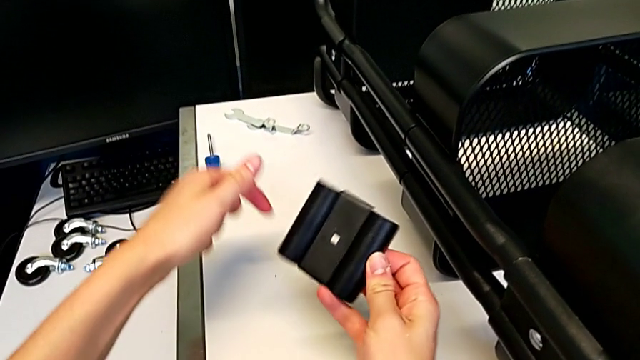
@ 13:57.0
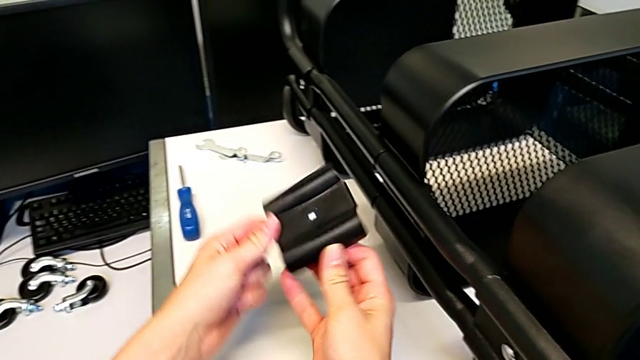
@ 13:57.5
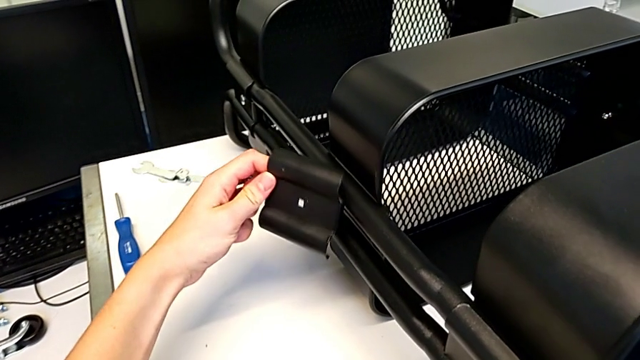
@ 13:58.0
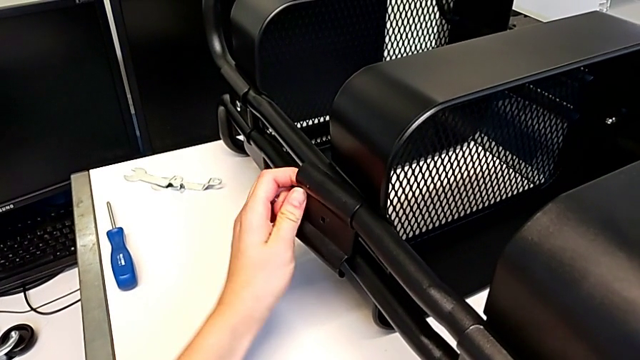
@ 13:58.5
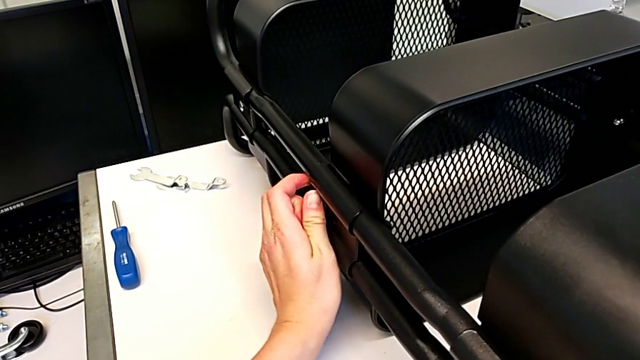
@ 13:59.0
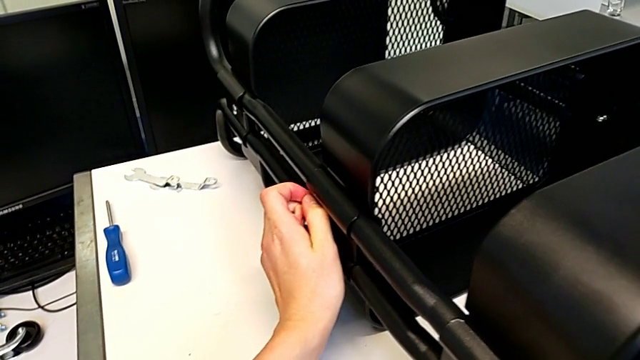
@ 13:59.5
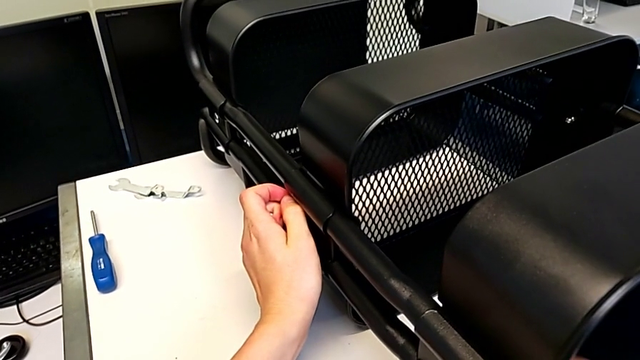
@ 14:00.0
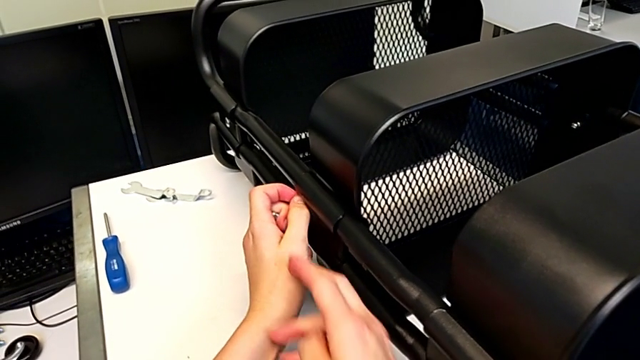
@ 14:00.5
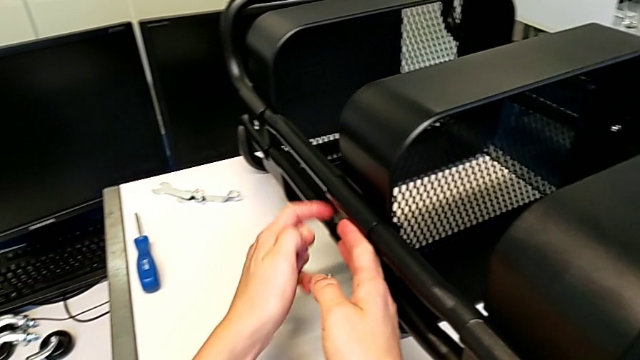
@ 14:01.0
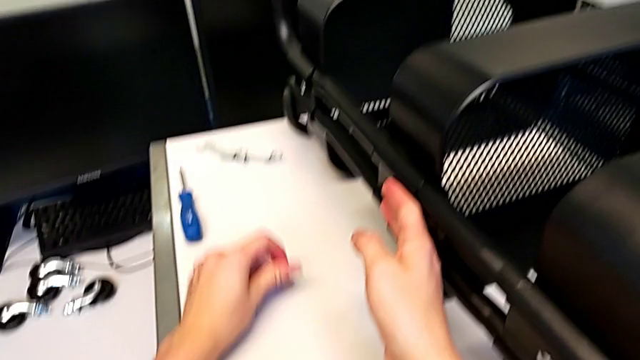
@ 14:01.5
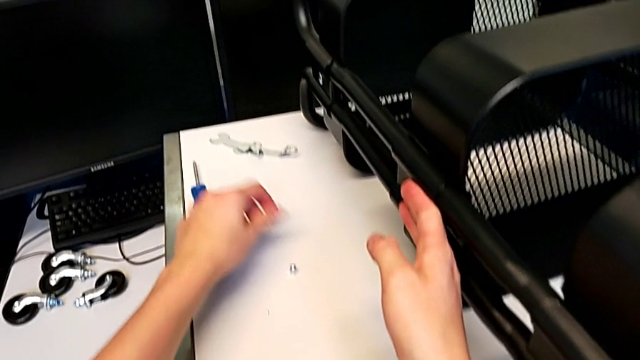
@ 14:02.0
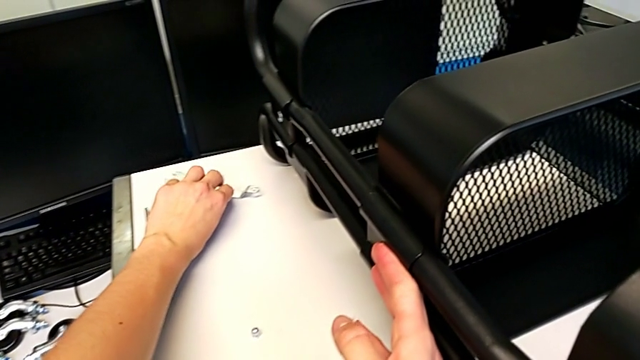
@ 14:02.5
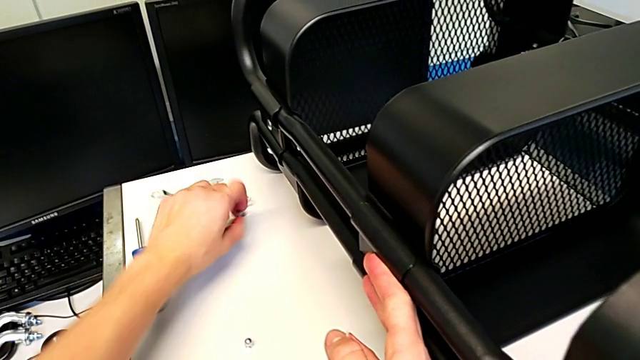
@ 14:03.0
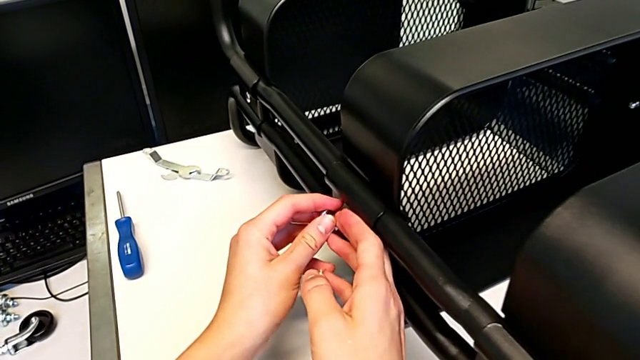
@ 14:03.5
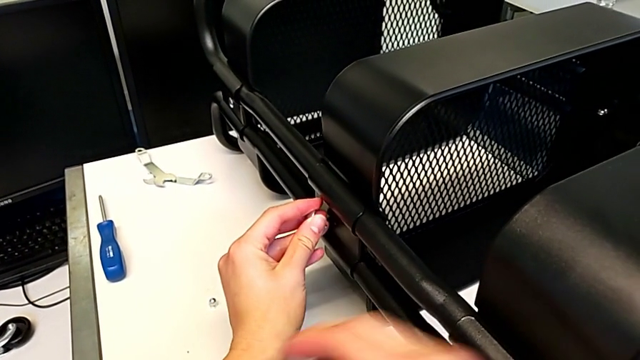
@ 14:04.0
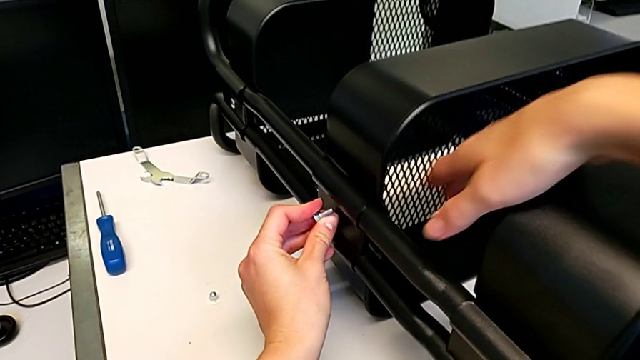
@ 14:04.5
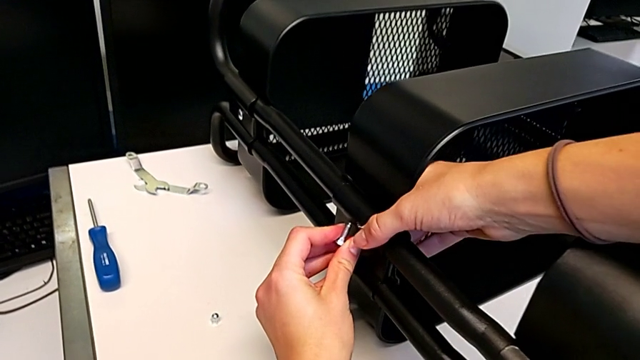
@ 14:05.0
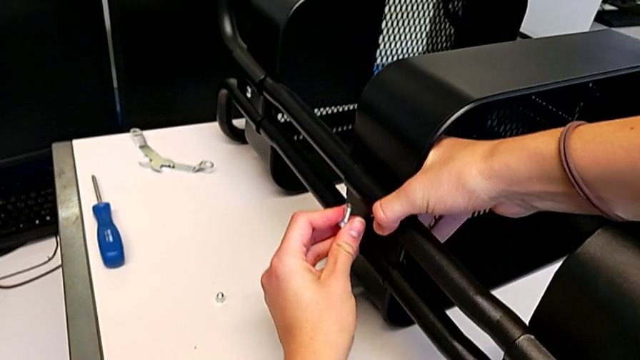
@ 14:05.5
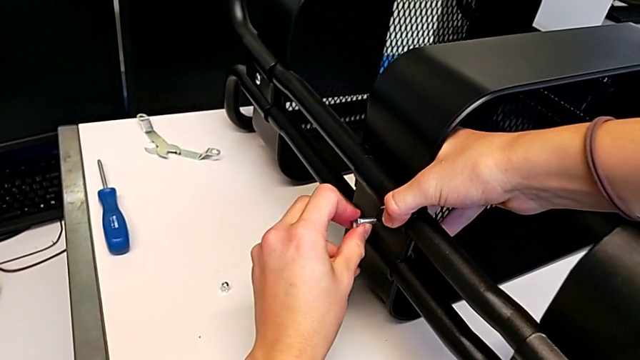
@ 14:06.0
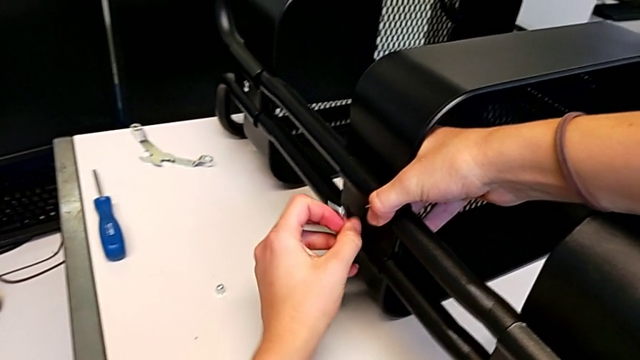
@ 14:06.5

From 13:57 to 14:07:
The camera wearer is assembling the second bracket in the middle tray. They assemble the bracket, place the hexagon cap nut, grab the bolt, hold the grid tray and drop the bolt.

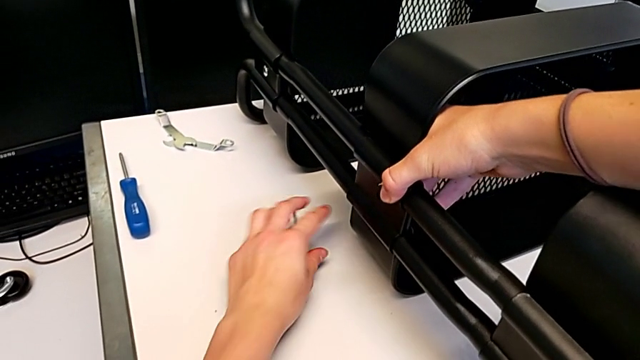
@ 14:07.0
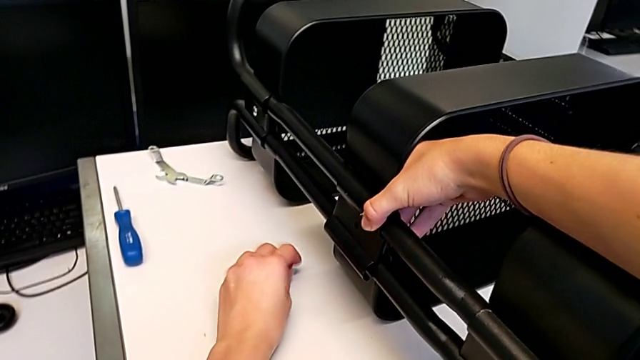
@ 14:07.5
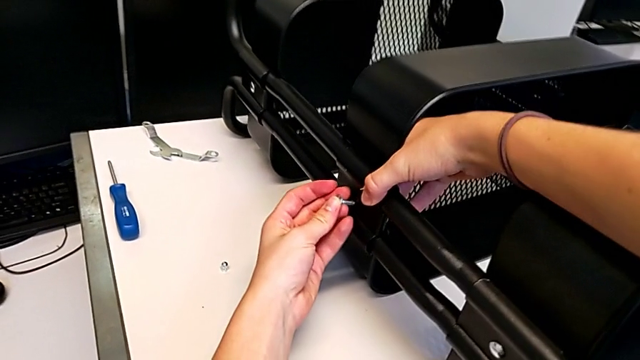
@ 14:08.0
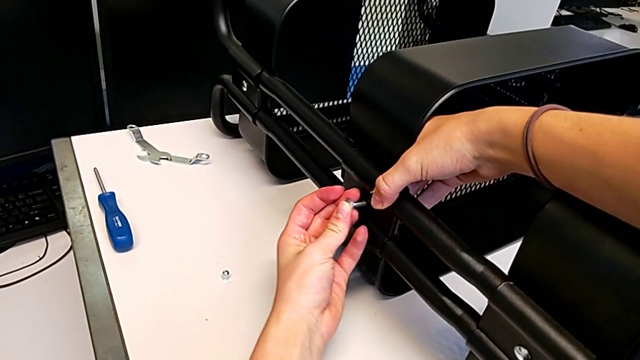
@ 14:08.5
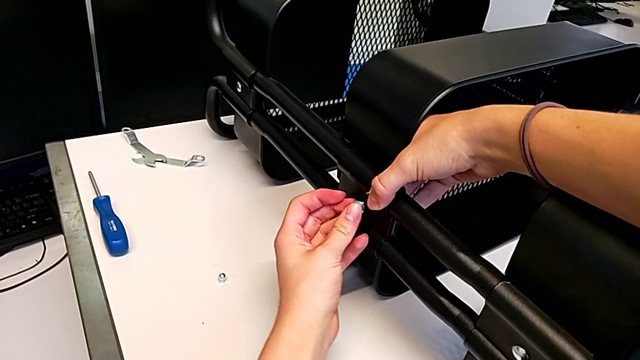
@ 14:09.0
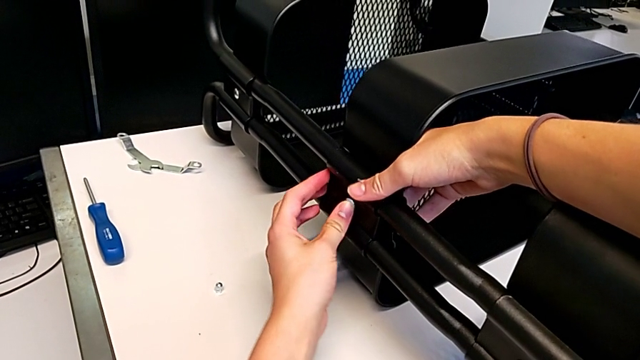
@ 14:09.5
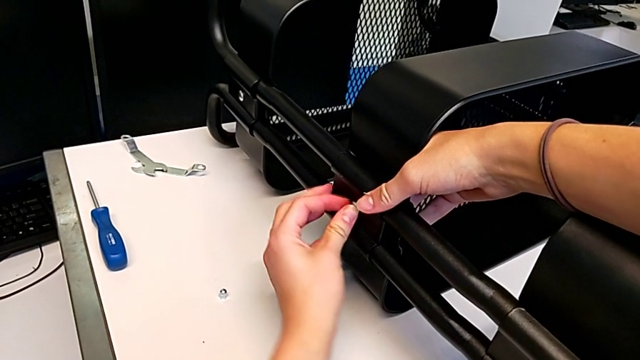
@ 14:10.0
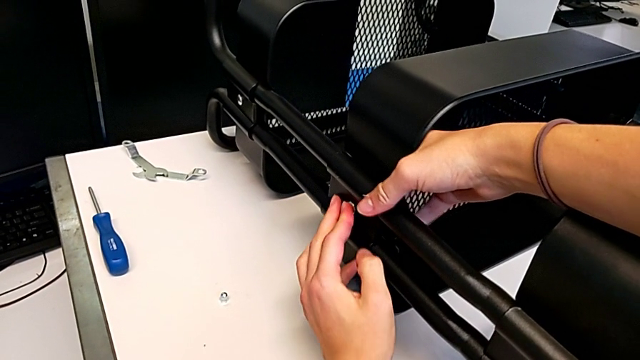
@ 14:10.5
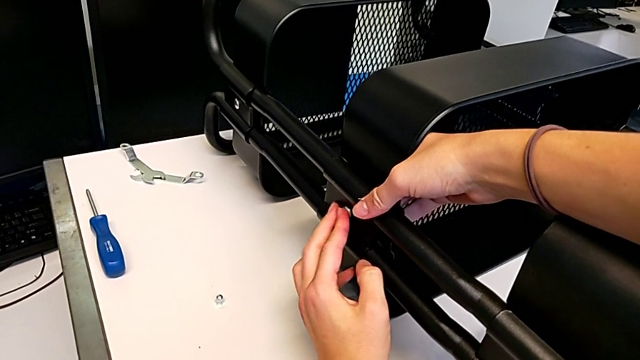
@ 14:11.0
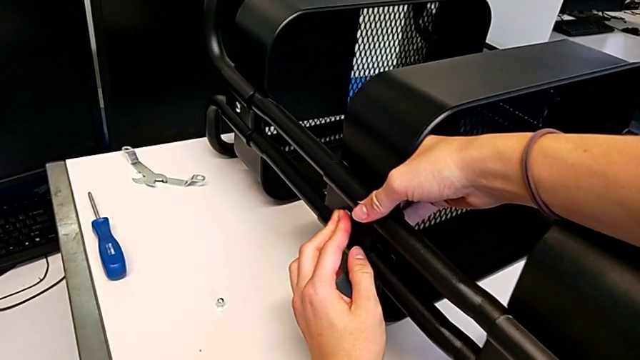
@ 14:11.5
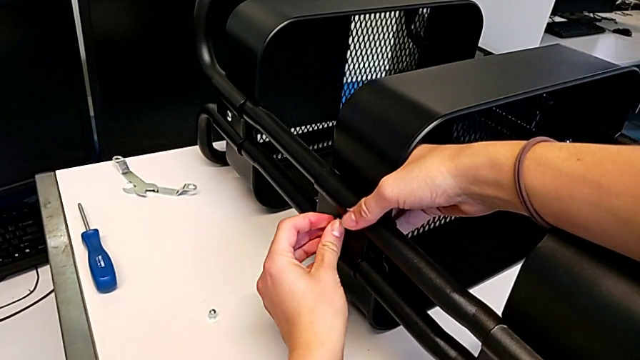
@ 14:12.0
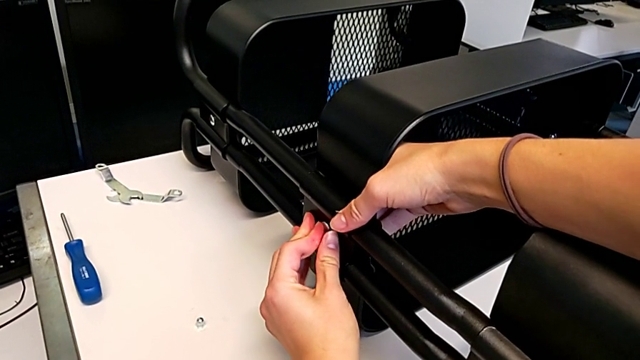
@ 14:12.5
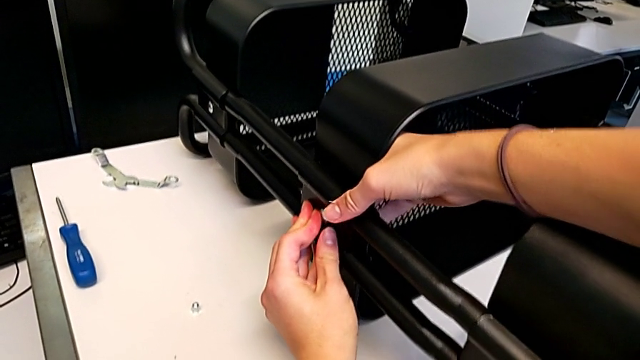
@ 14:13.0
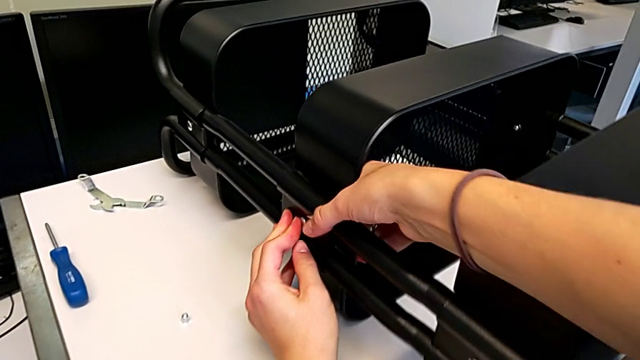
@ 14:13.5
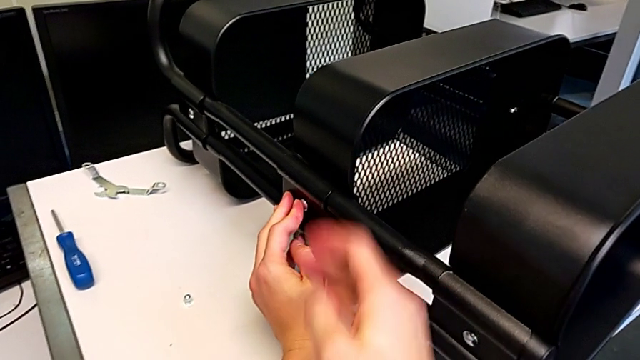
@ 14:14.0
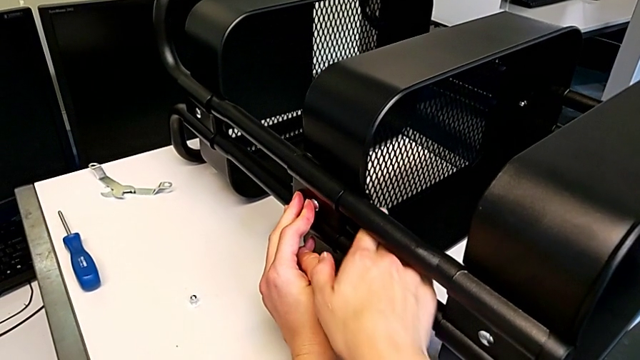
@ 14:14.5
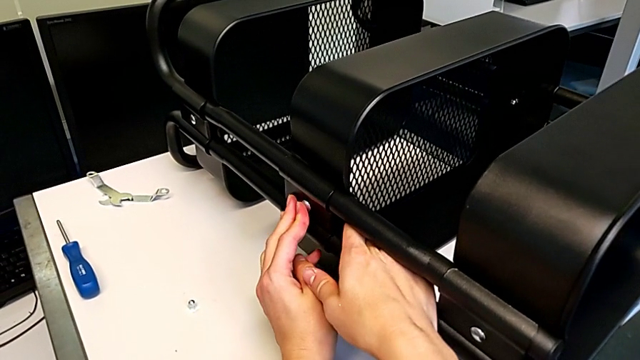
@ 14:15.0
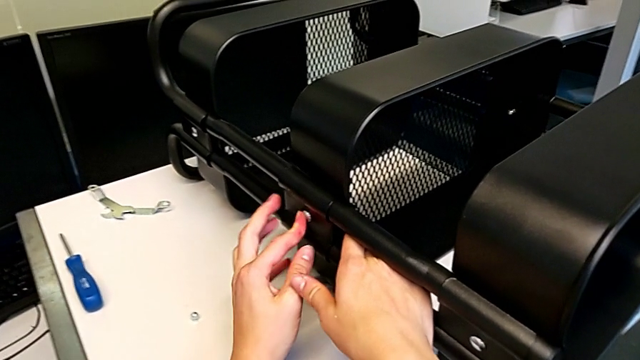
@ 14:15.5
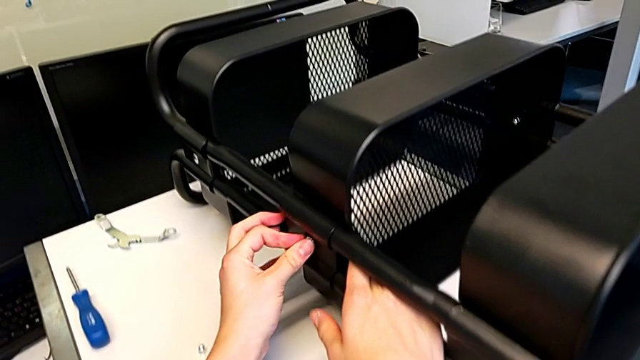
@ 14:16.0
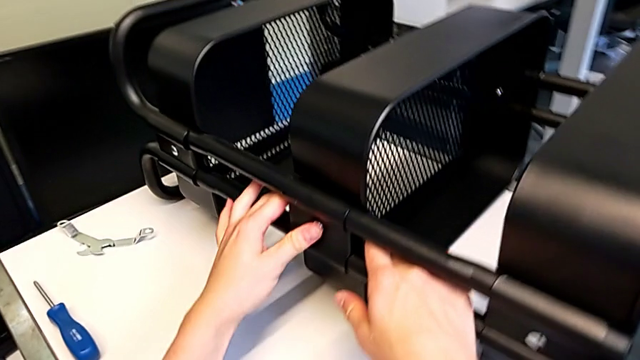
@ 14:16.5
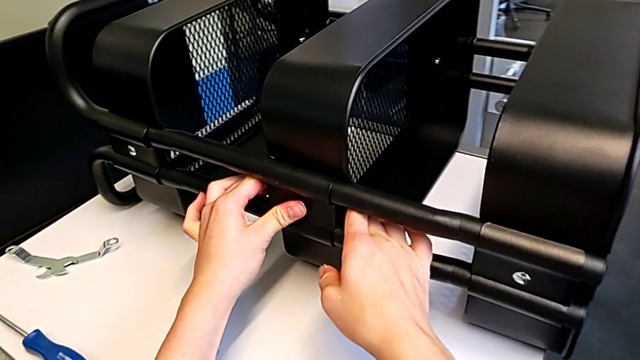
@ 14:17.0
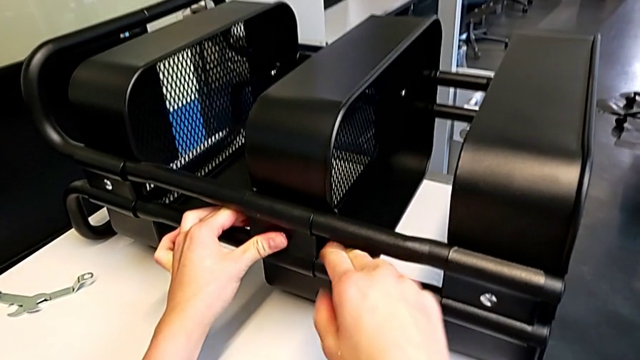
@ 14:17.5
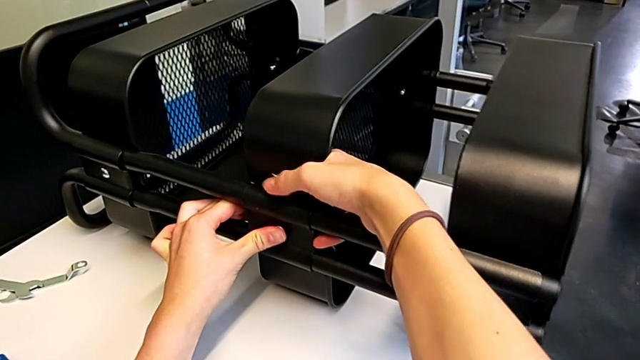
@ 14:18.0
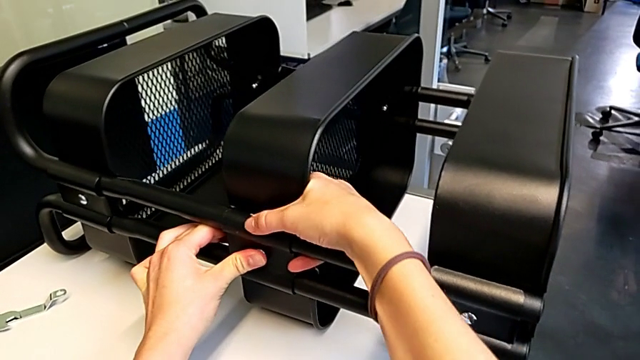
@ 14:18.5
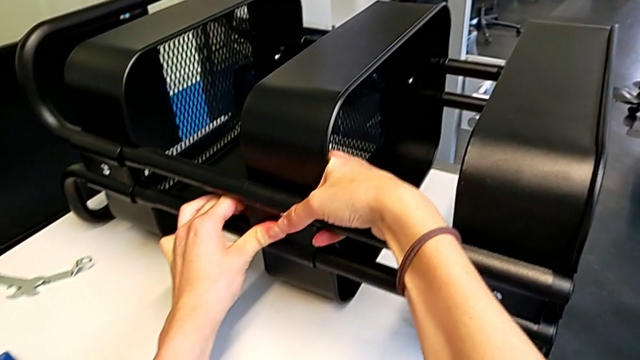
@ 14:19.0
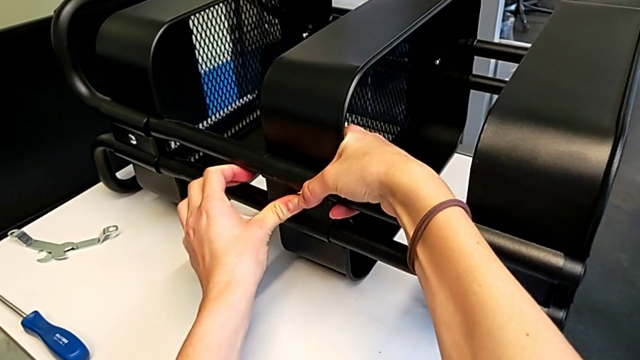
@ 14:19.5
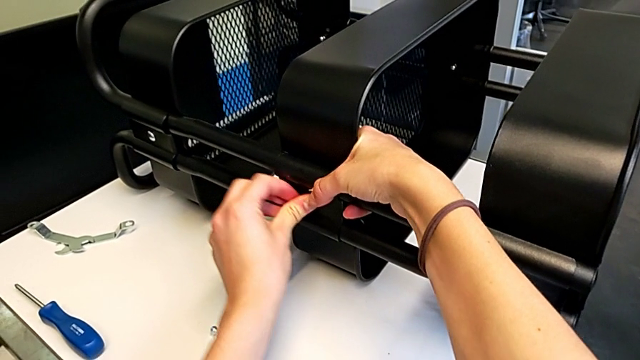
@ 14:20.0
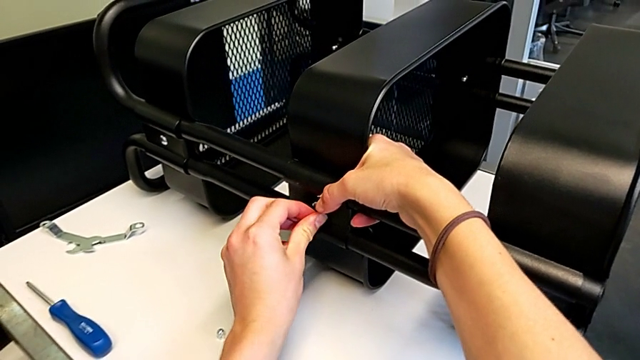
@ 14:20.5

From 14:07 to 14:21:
The camera wearer is assembling the second bracket in the middle tray. They grab the bolt, insert it, align the grid tray and hold it.
